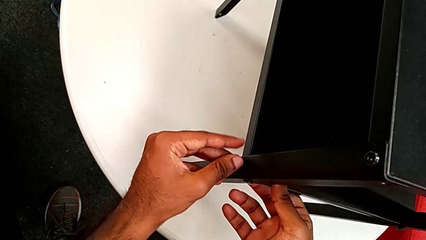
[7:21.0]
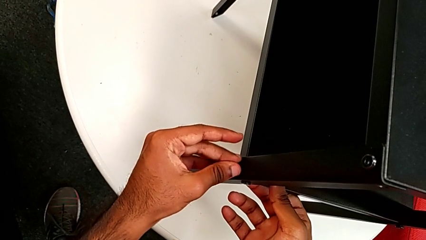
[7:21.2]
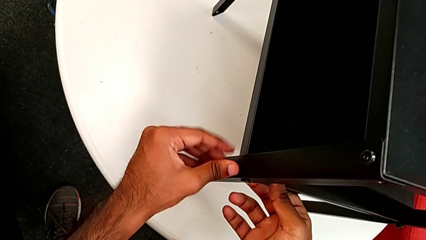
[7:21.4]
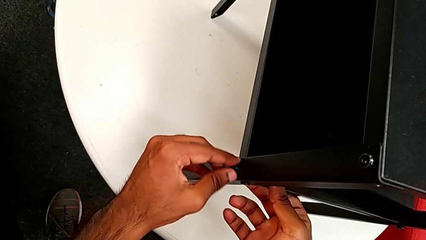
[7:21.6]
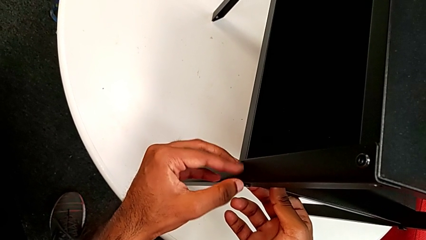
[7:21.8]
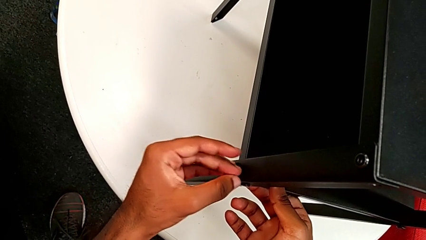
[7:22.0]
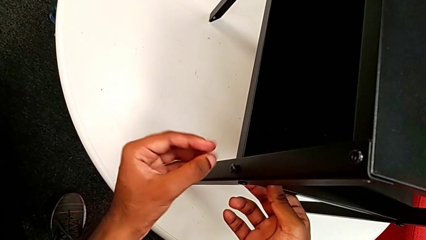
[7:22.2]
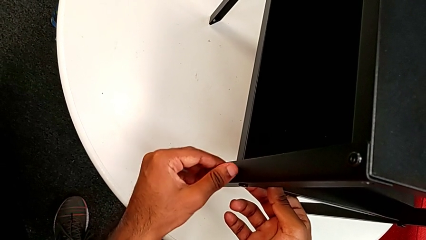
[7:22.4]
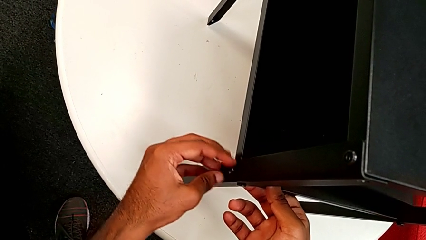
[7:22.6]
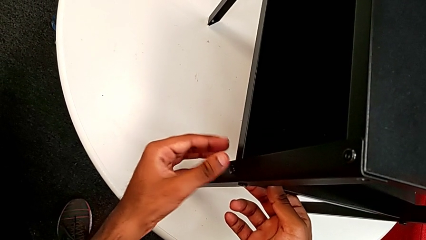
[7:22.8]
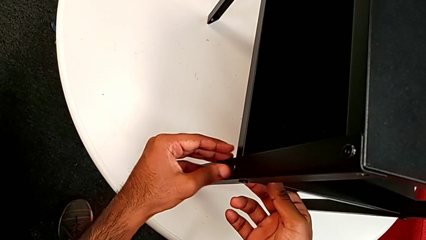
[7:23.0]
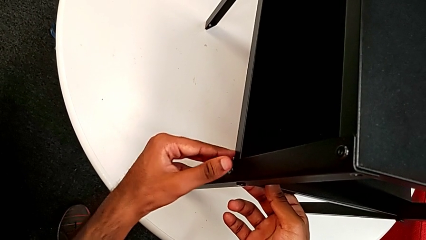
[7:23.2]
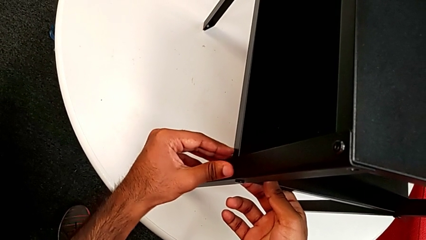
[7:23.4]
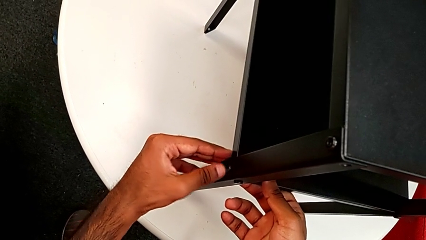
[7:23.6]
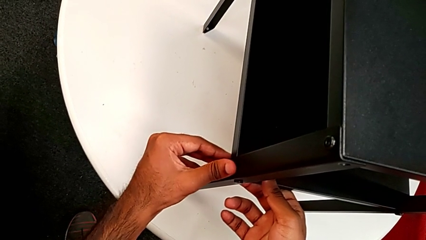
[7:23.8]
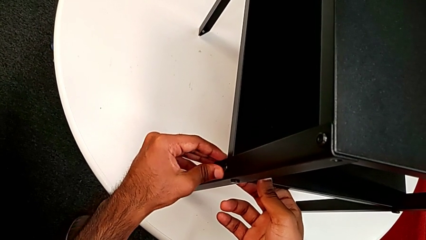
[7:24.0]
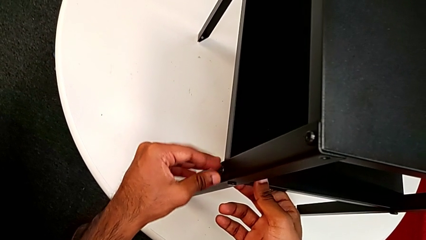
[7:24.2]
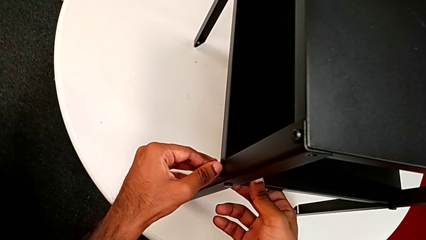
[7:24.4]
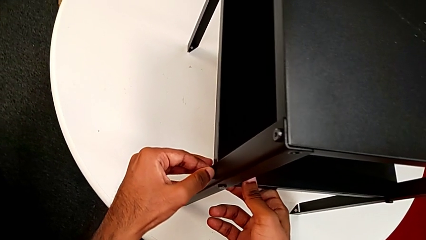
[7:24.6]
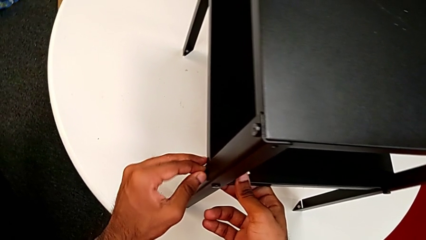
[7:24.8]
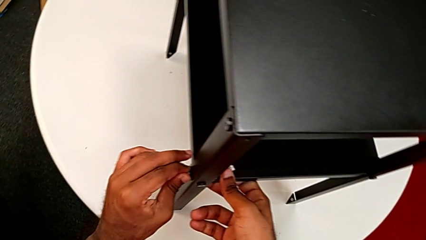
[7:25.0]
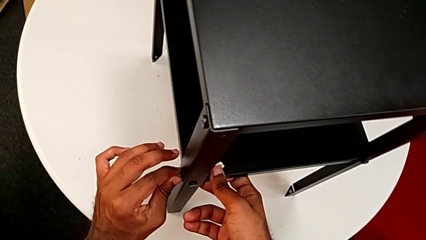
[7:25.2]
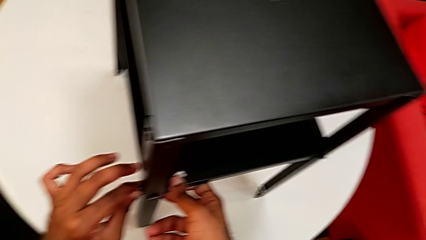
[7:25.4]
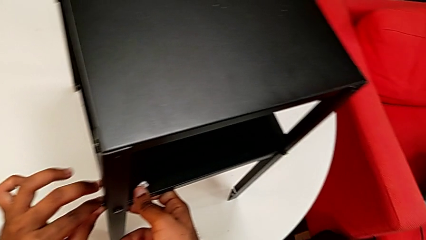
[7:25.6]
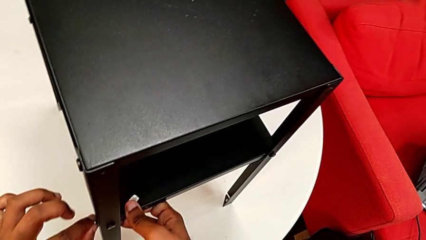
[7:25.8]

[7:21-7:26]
The camera wearer is screwing the last side of the third leg onto the shelf. They screw the hex socket head.

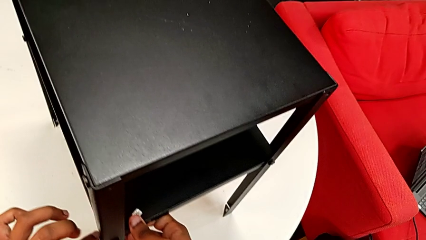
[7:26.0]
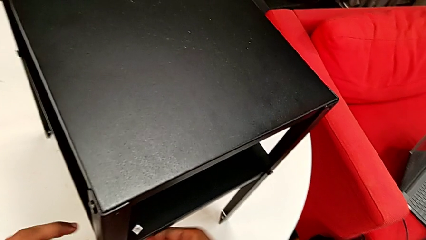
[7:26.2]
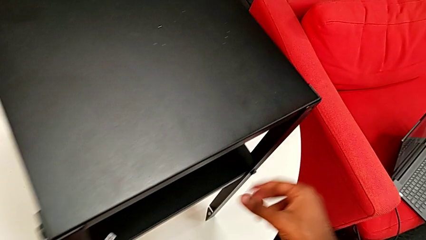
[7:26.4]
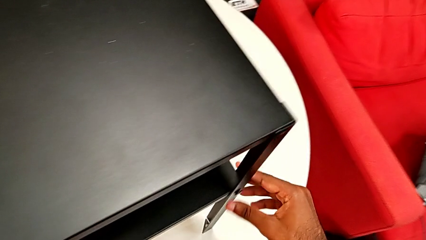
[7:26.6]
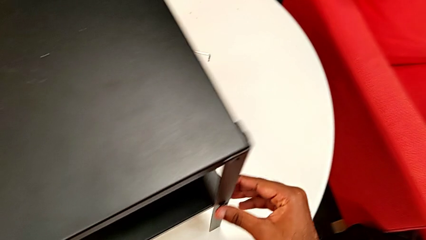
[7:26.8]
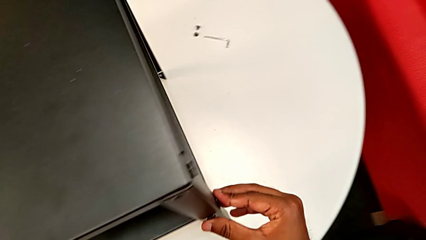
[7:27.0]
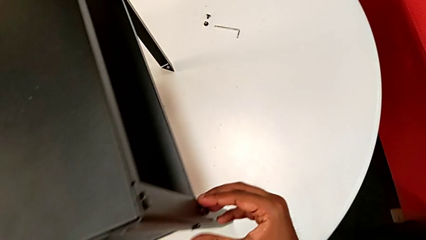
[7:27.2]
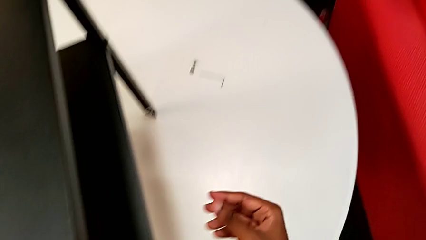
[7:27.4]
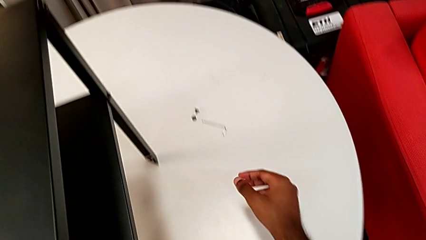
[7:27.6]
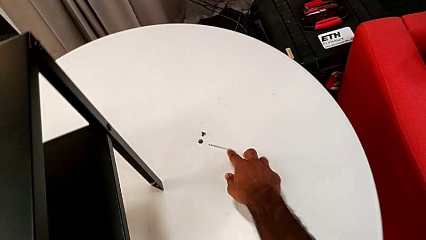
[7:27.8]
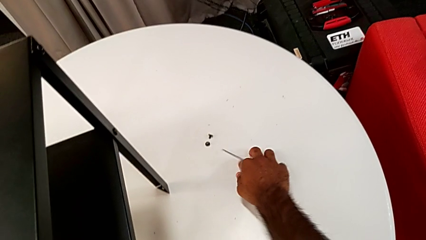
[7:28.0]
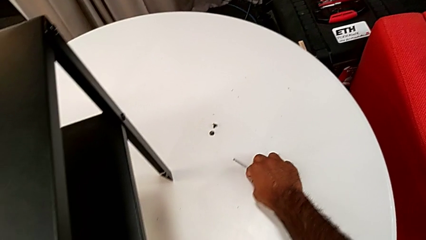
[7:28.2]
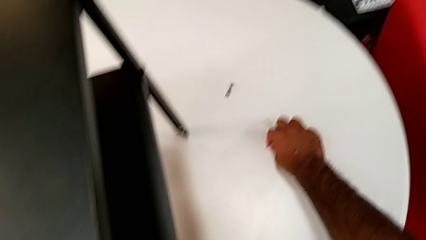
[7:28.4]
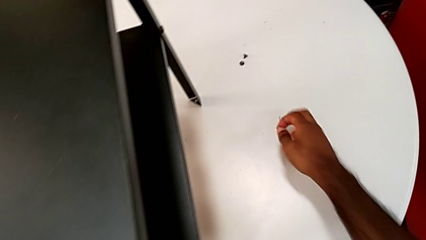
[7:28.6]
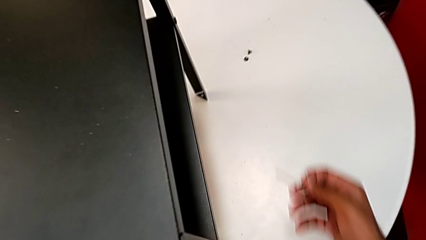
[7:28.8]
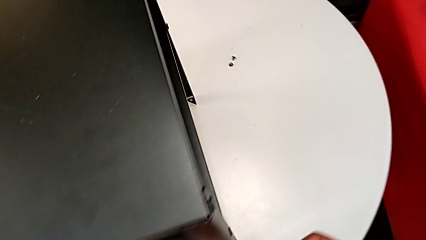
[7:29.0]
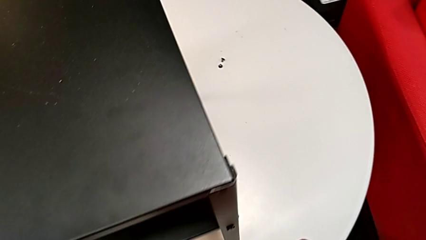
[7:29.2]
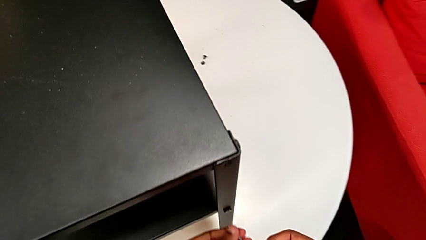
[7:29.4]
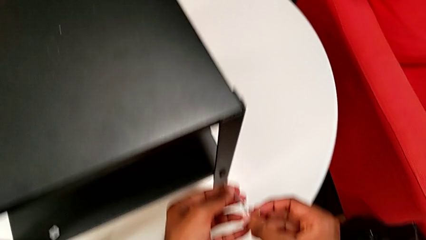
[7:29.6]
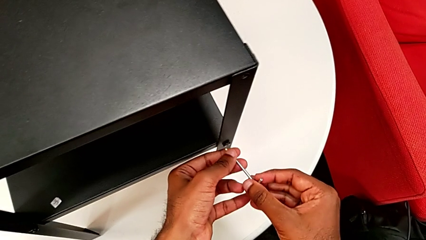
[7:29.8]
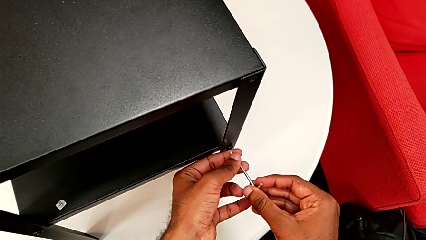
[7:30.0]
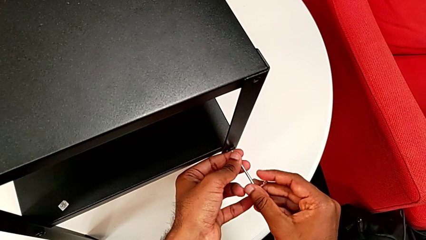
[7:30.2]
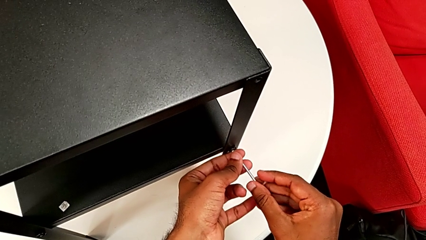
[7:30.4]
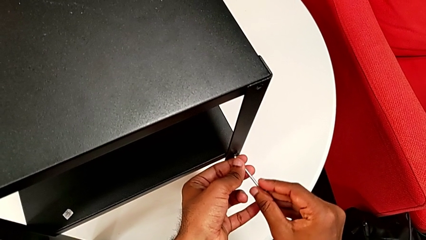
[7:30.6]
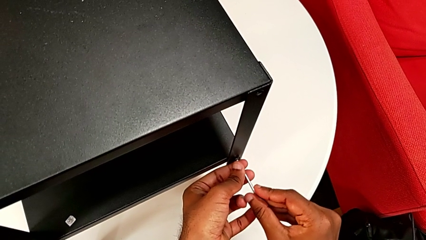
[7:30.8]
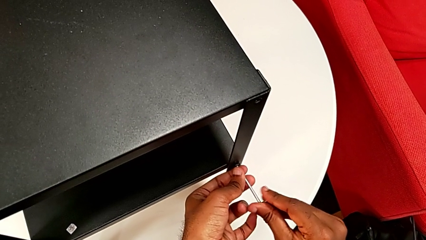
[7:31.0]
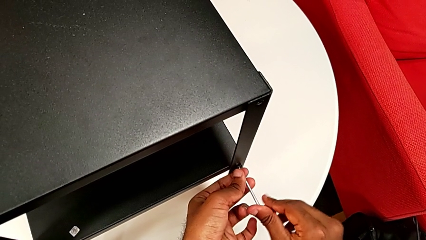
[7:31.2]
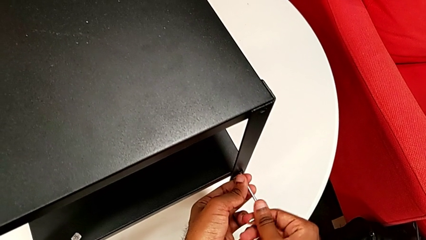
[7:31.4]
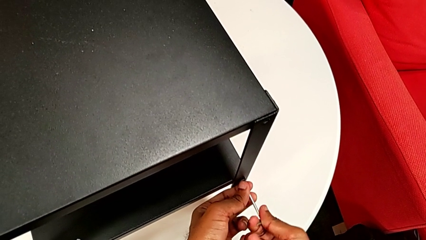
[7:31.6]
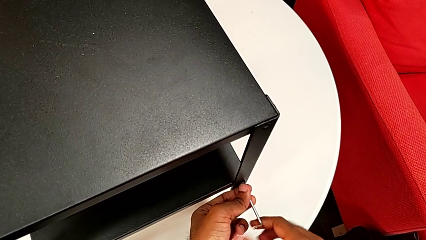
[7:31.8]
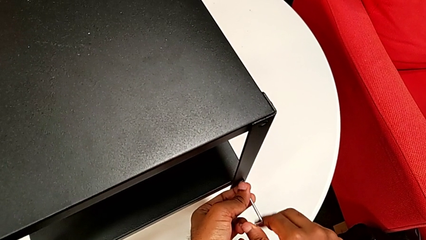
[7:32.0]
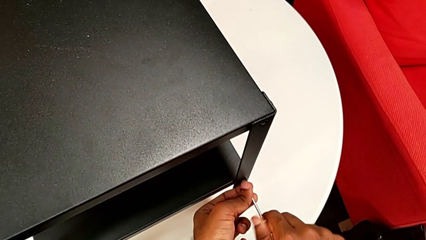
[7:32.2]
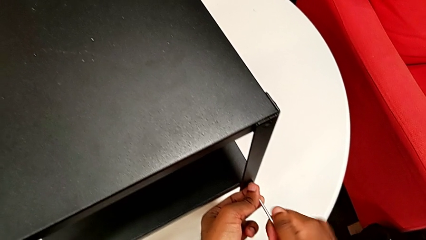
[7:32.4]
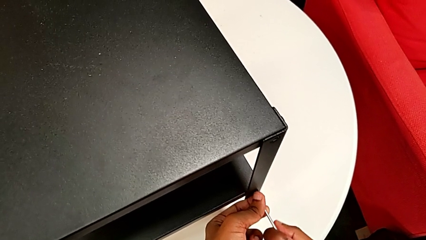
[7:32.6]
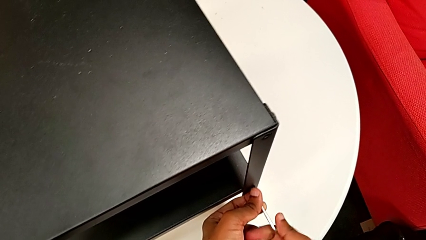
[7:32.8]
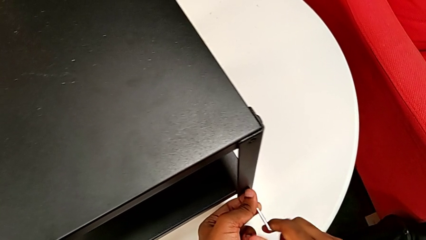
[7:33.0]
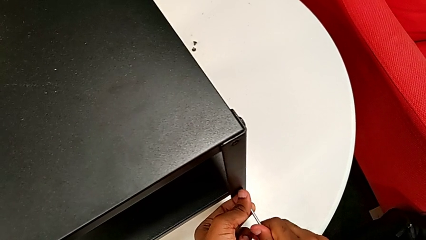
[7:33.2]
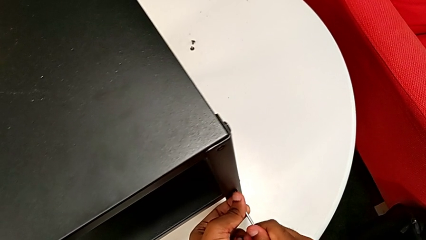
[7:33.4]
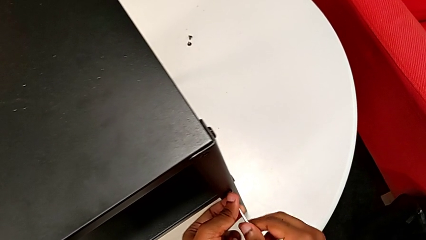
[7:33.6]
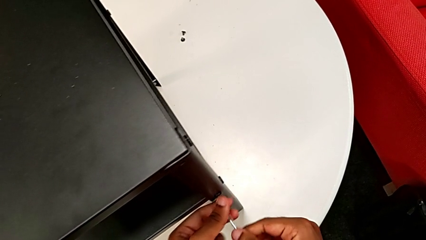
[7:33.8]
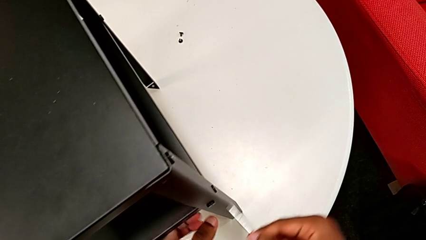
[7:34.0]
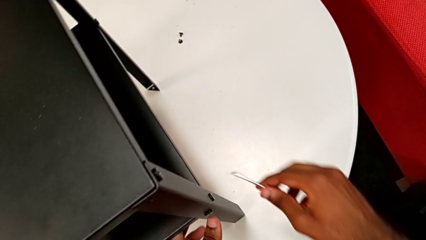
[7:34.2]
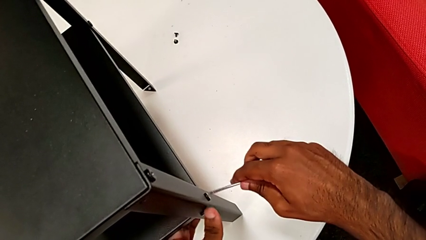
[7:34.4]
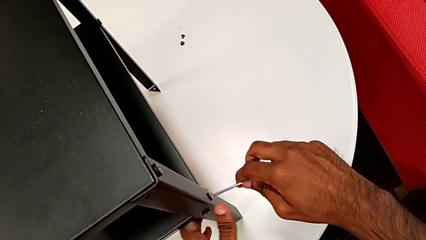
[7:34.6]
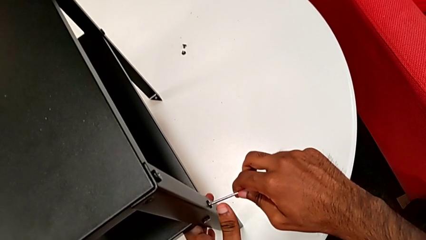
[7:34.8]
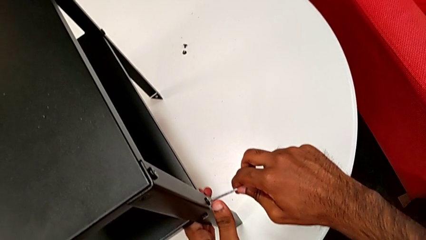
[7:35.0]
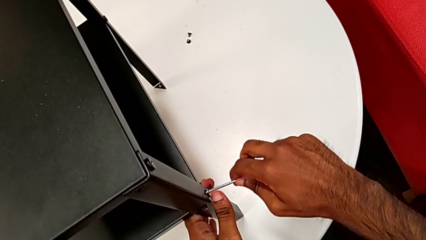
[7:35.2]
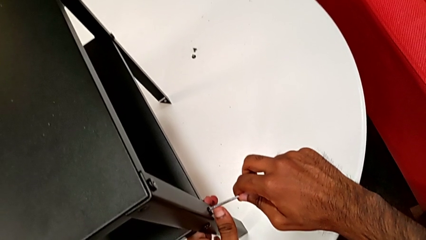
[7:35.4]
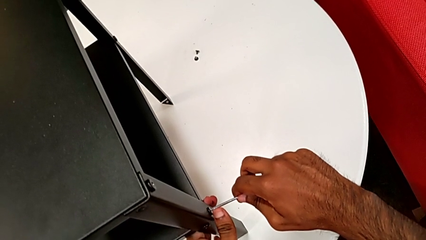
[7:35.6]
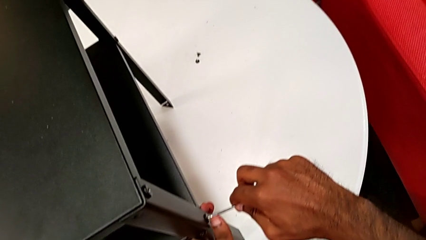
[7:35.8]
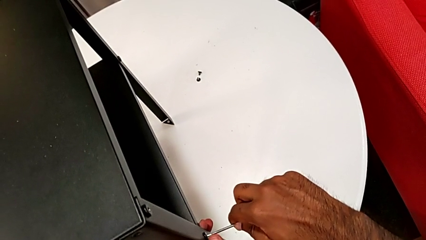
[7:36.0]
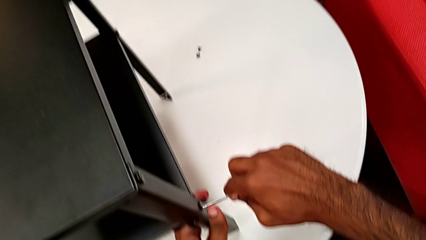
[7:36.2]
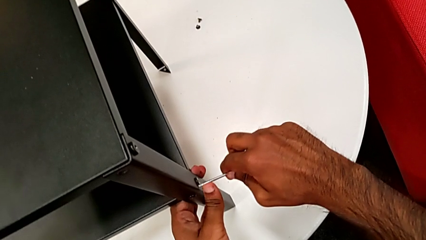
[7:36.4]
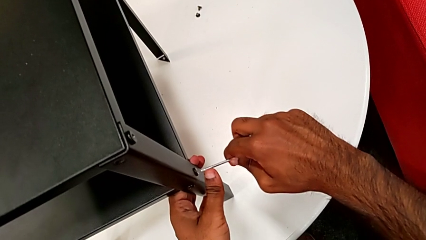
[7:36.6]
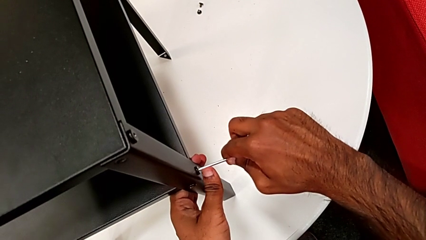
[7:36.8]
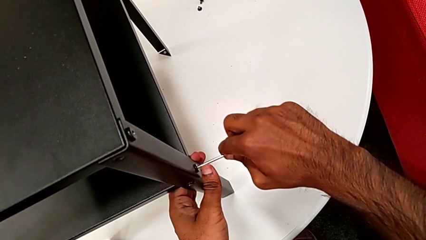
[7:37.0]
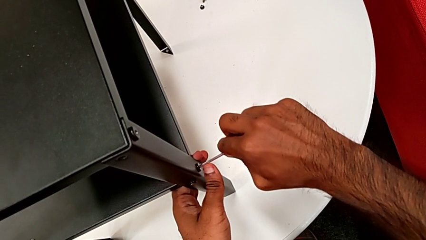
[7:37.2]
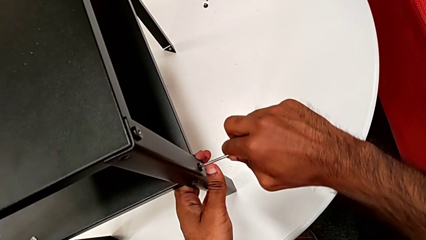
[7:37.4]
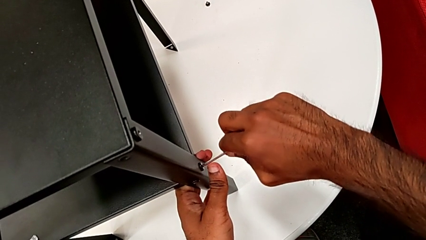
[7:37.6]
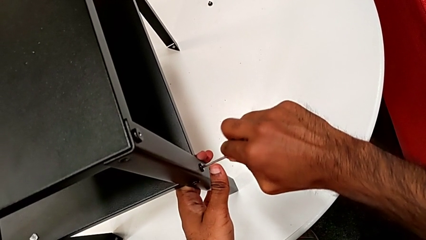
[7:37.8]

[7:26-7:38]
The camera wearer is tightening the screws. They inspect the hex socket head, grab the Allen wrench, insert it, screw the hex socket head, withdraw the Allen wrench and insert it.
